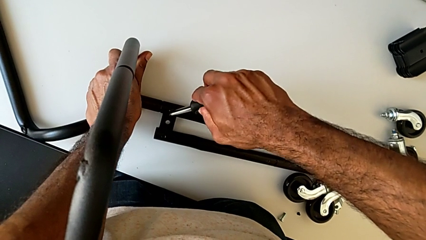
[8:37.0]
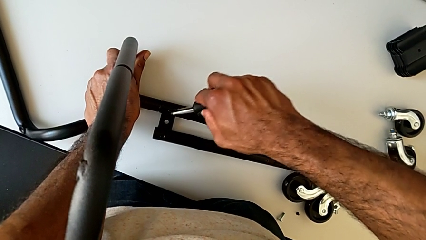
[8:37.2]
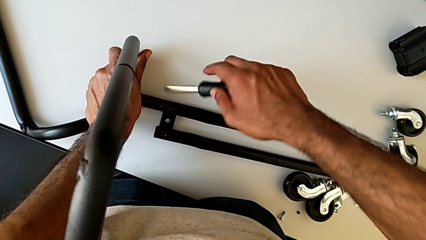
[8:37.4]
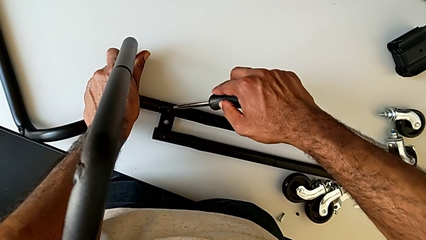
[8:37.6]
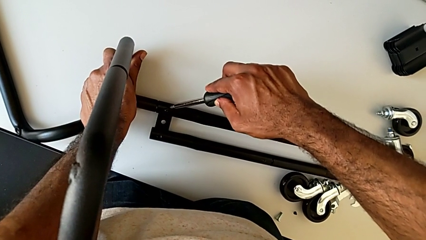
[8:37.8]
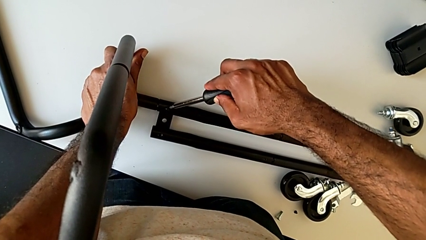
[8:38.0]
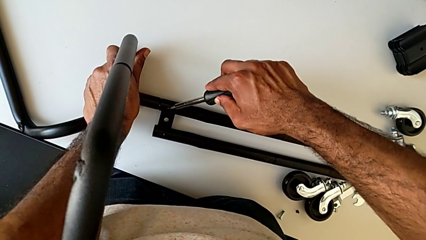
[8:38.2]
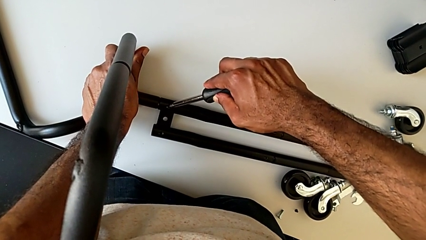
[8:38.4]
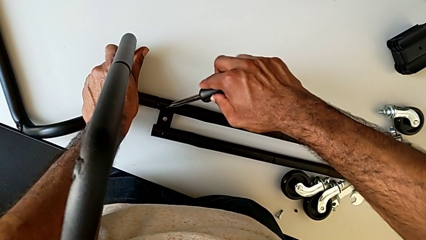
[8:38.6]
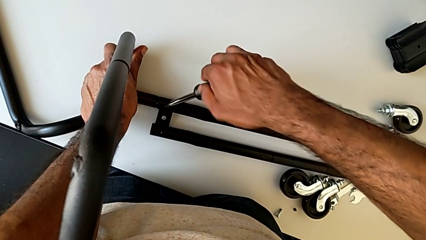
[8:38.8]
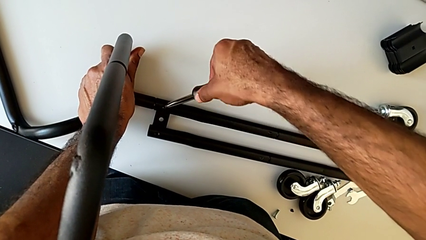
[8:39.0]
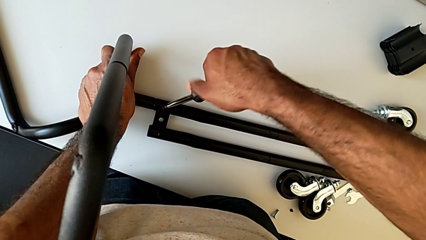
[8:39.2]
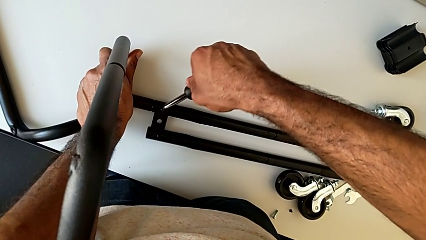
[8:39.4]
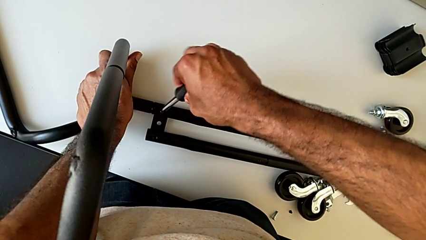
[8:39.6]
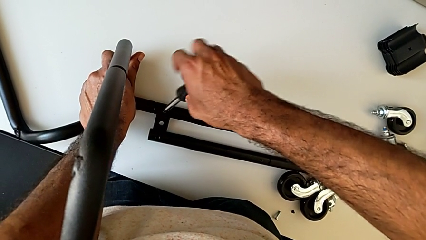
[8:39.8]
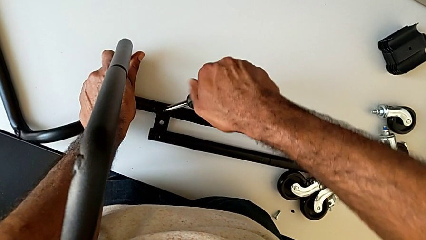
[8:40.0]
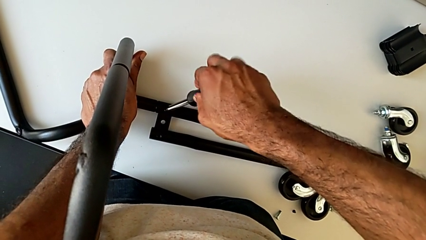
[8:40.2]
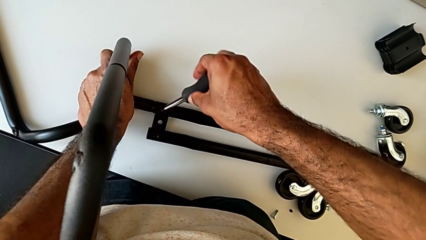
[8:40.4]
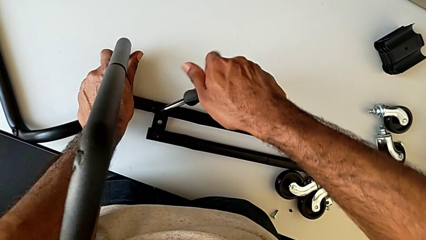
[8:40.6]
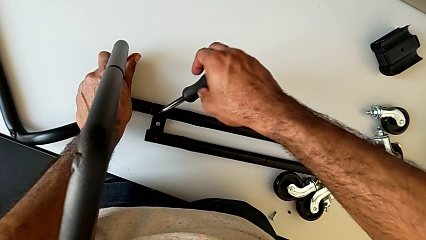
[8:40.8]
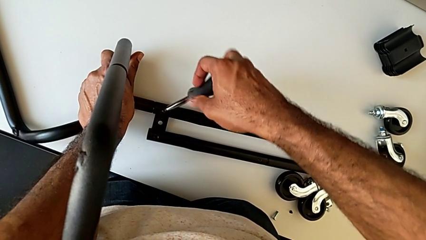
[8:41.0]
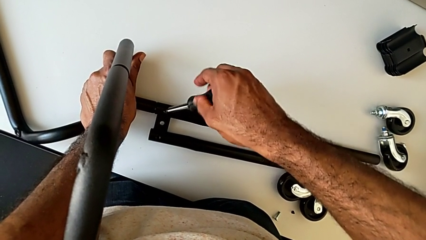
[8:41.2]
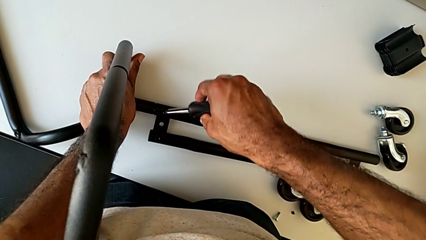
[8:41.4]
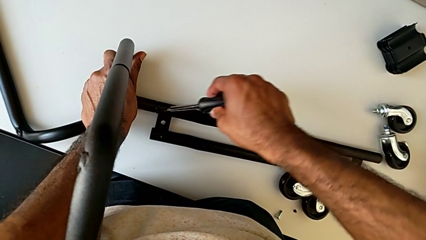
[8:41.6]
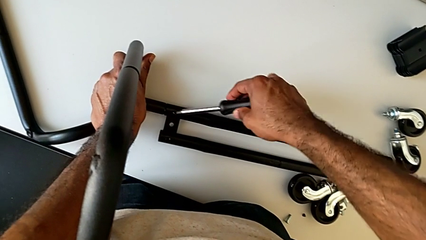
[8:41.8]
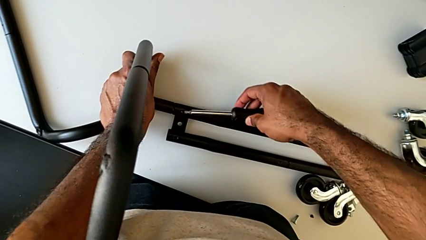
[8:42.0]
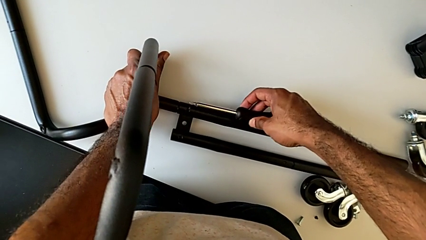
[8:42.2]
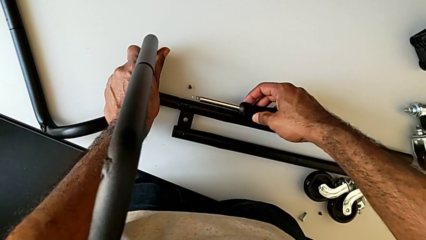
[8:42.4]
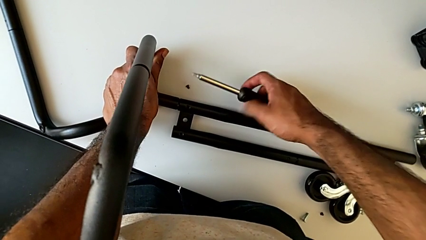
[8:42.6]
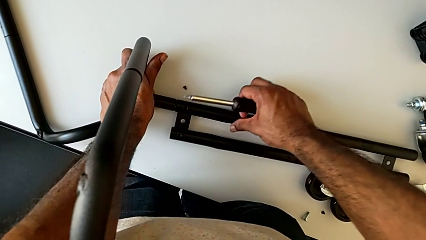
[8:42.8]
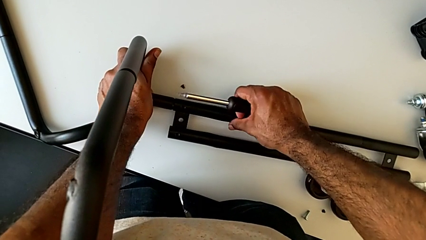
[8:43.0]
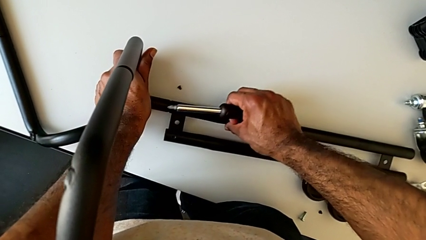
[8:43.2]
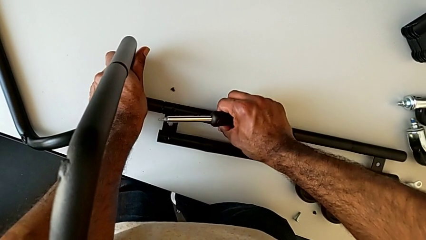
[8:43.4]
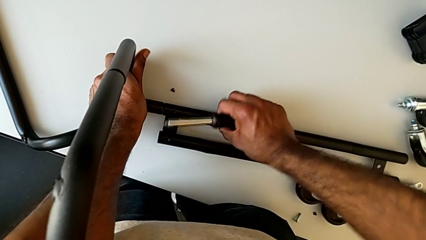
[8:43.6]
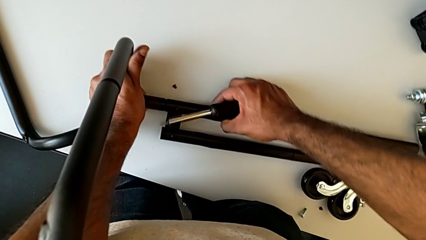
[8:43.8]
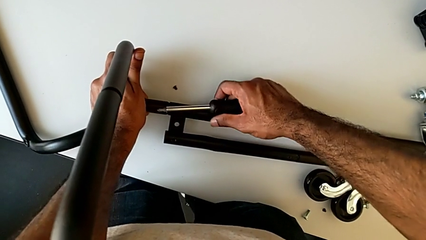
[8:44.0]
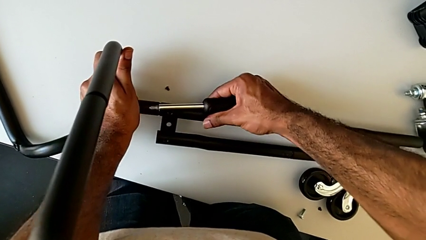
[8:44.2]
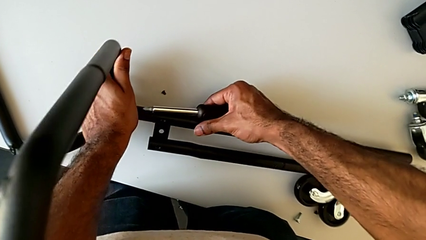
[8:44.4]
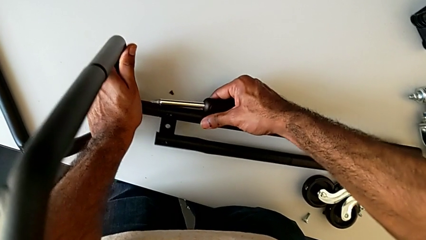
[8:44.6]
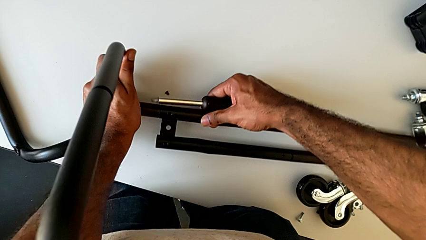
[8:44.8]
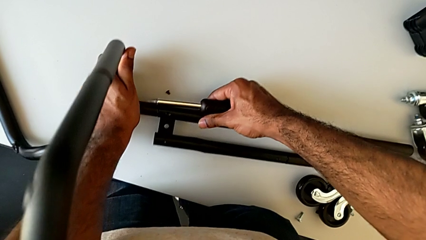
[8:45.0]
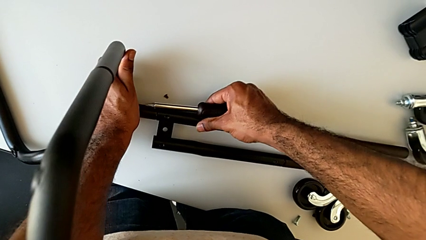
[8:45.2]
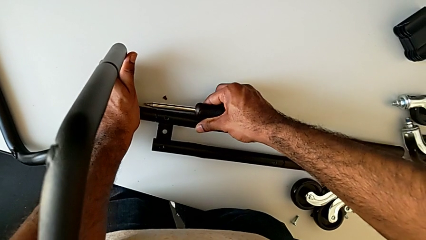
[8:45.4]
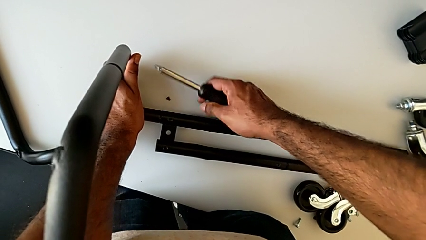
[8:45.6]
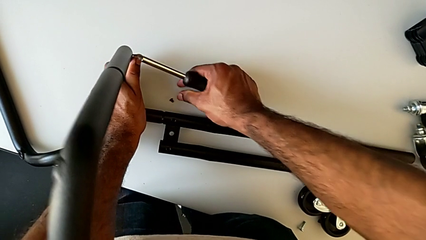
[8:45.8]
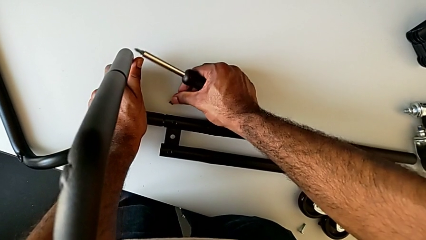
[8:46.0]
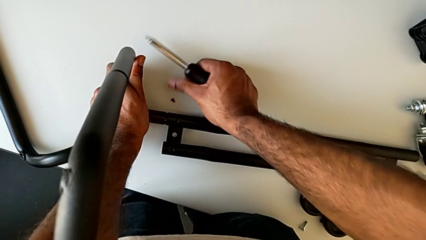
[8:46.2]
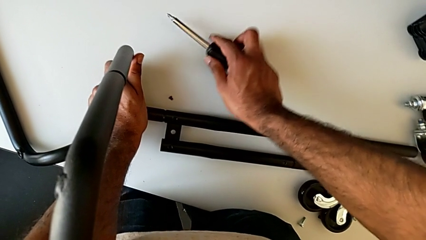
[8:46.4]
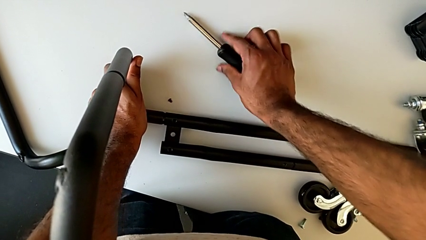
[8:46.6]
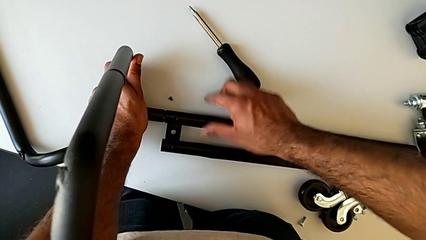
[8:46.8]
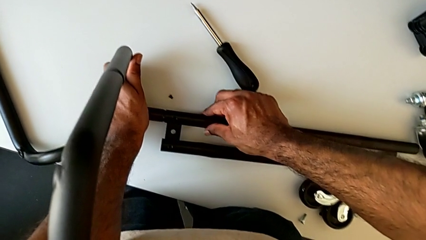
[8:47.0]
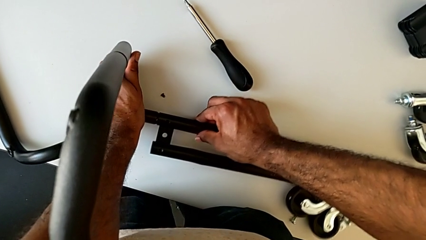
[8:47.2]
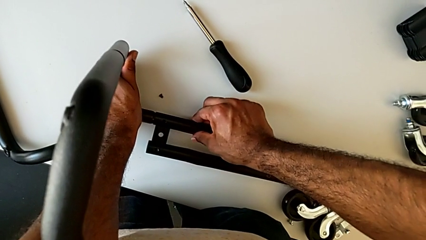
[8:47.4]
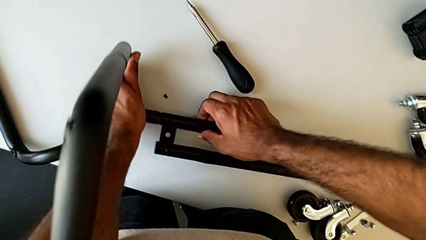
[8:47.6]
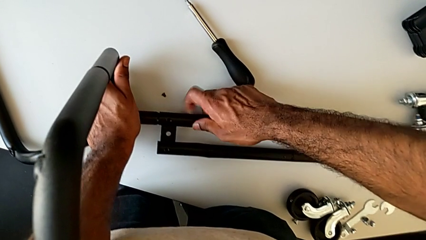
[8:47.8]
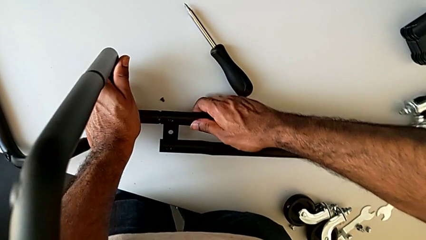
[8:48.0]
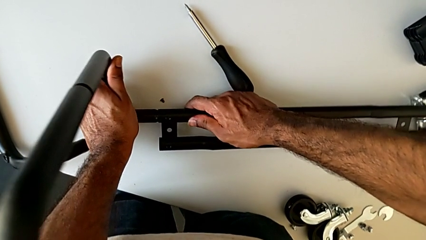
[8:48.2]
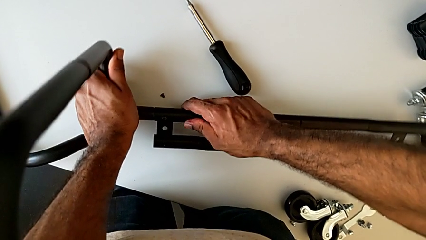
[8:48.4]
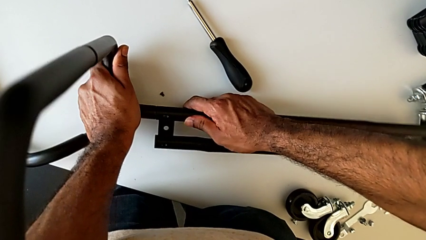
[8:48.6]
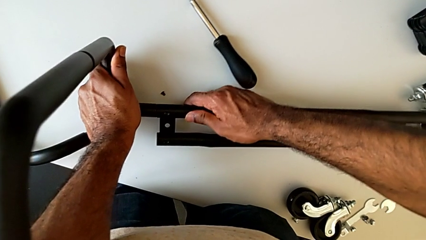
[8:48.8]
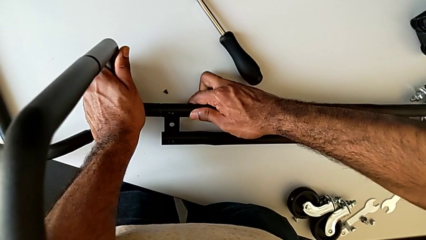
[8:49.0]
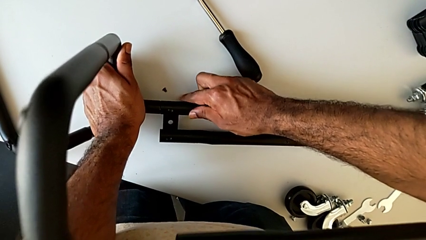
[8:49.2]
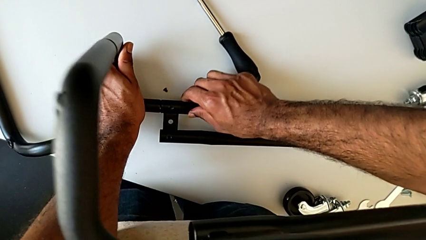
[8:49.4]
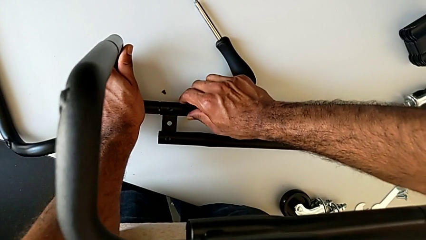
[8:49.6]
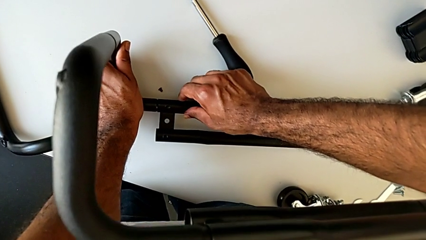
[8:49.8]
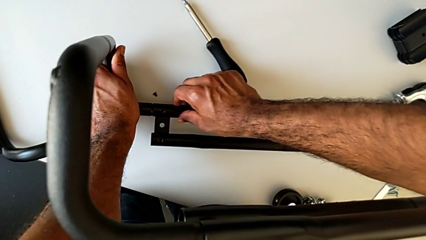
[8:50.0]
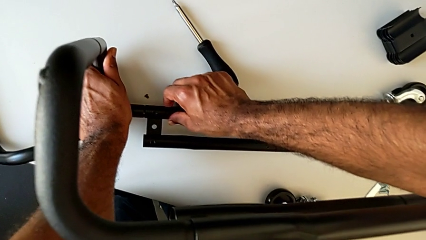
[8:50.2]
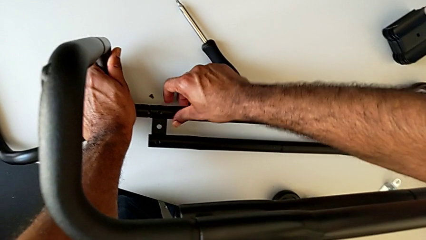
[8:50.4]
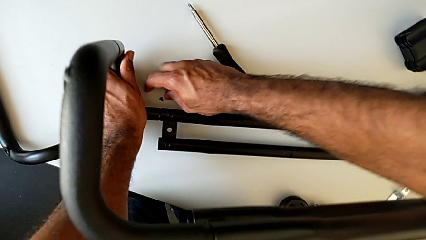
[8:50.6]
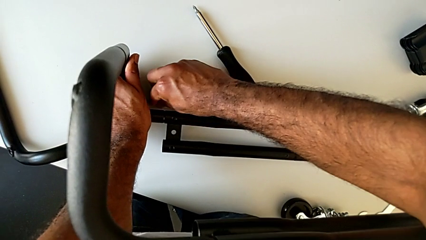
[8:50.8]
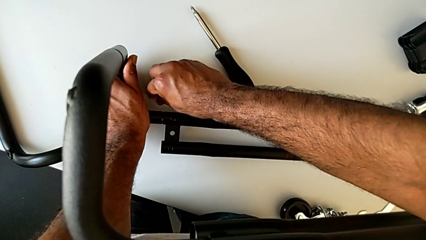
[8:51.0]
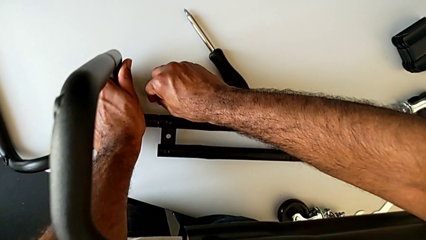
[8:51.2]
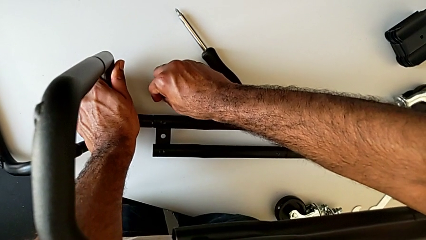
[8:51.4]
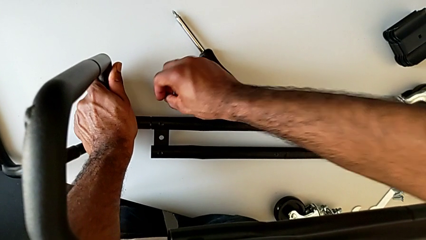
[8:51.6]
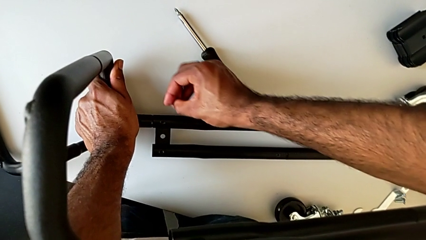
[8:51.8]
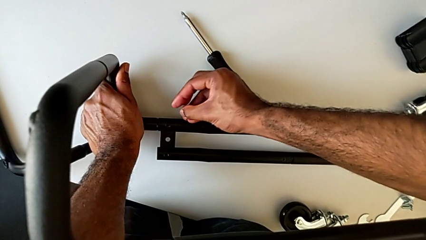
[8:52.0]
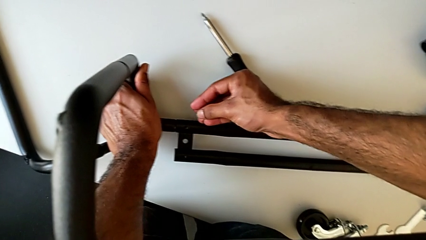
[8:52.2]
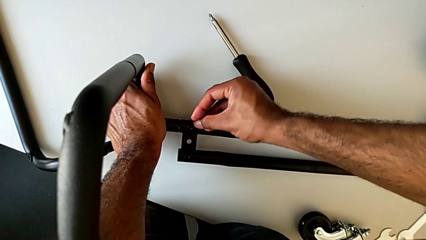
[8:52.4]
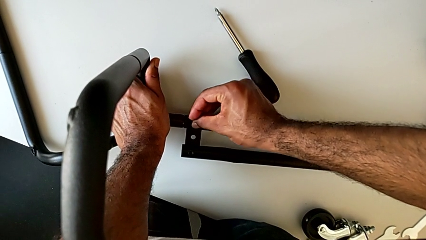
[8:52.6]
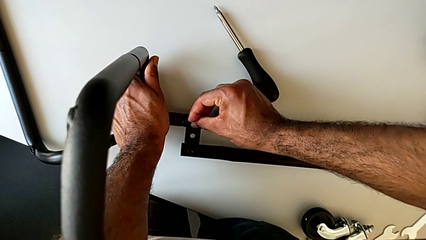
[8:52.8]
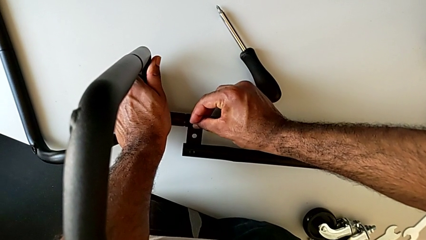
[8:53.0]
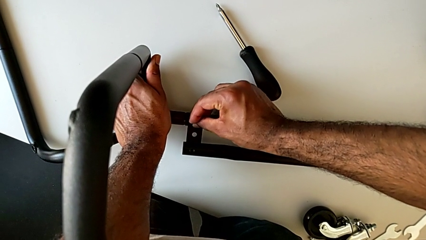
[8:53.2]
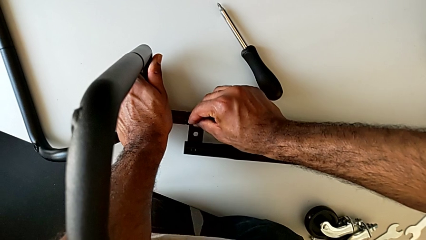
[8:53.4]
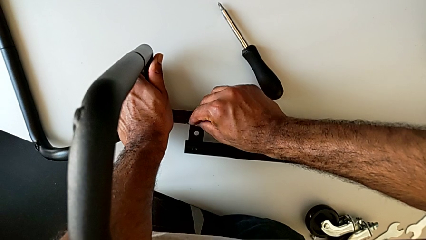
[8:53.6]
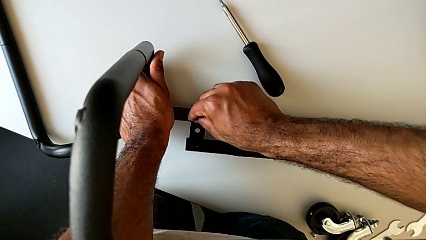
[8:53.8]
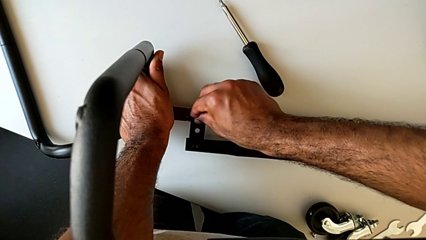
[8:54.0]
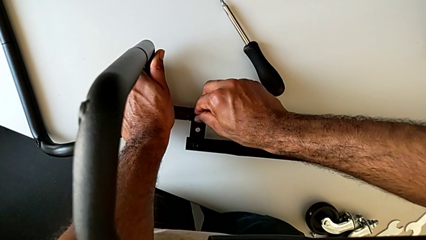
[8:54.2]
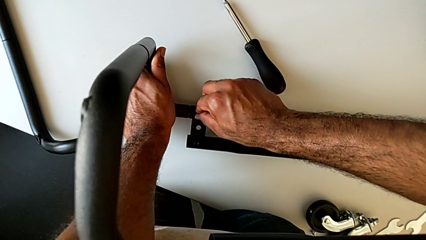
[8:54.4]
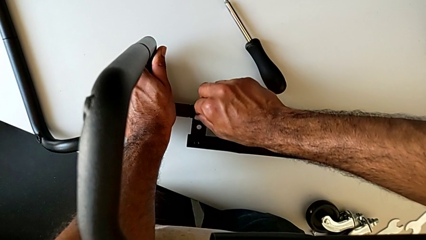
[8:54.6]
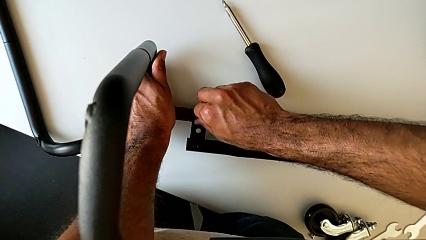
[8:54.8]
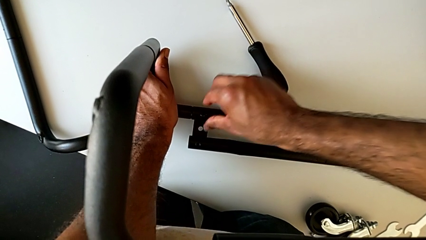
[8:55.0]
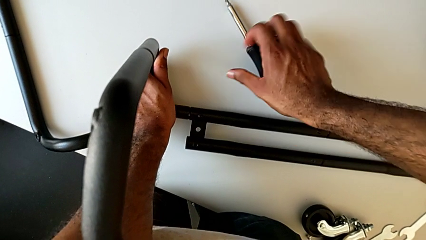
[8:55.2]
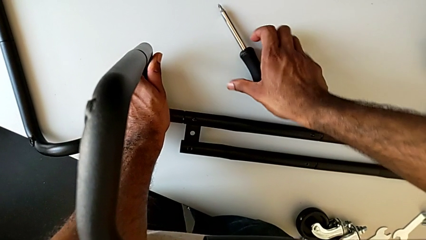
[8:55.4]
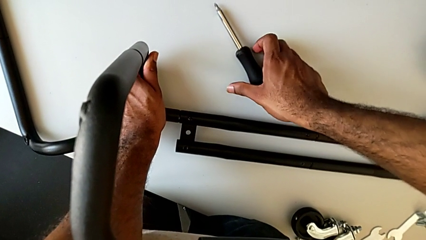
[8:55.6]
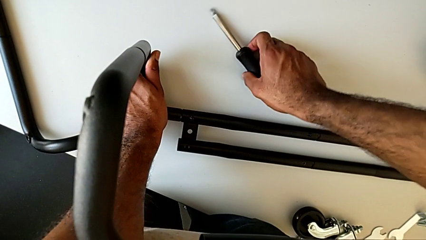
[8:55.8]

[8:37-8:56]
The camera wearer is assembling the base frame with the side bars. They unscrew the first screw, disassemble it, align the bottom leg and place the screwdriver. They grab the first screw, insert it and grab the screwdriver.
